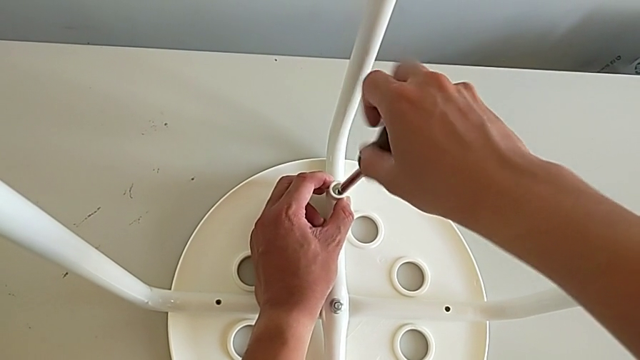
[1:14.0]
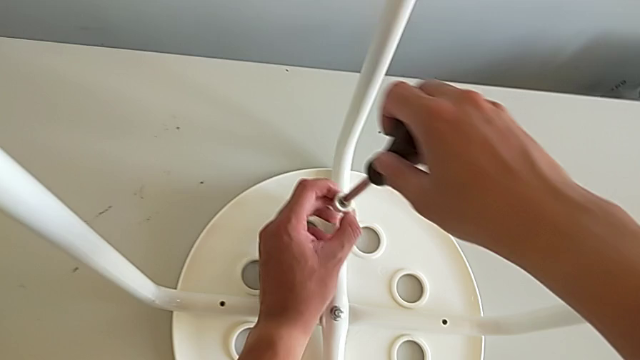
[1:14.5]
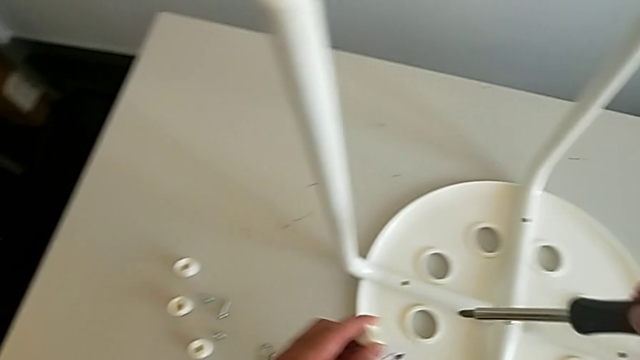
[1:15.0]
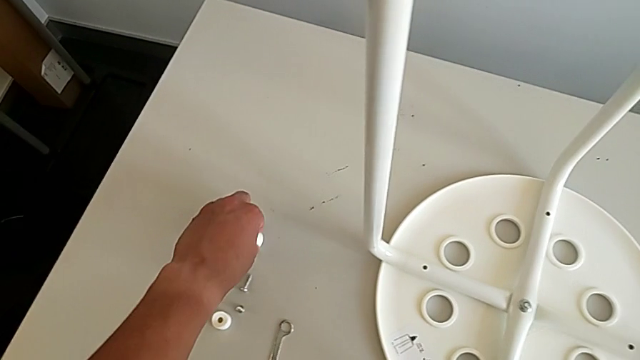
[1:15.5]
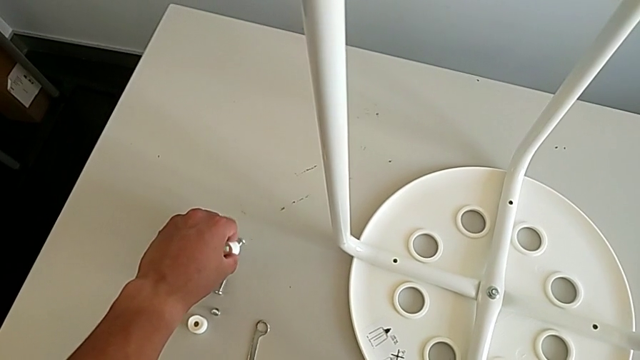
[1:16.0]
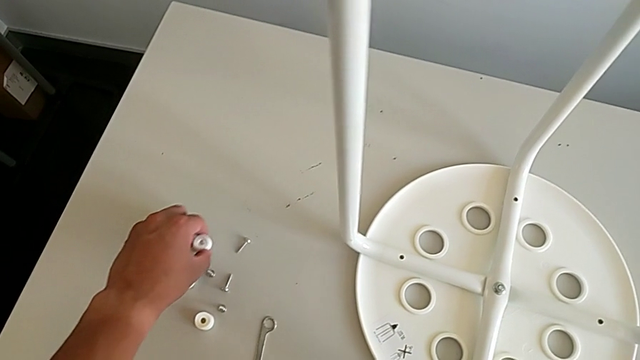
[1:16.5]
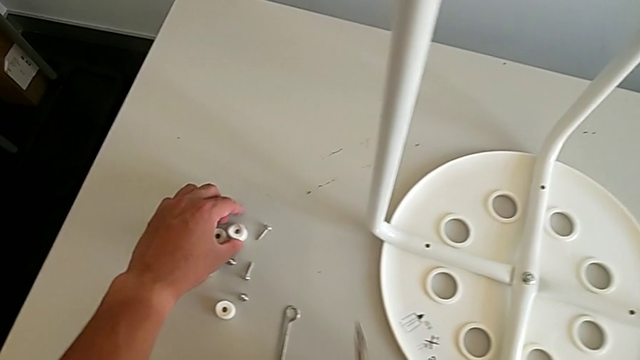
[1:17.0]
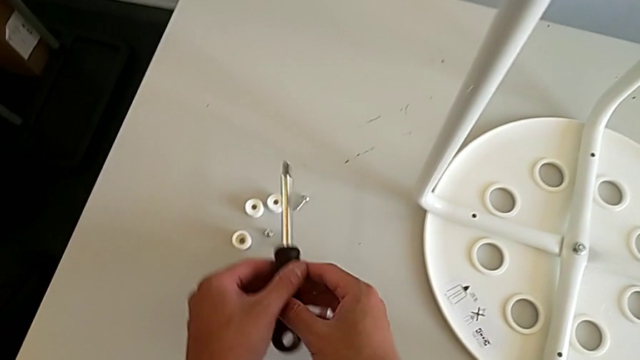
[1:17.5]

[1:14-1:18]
The camera wearer is unscrewing the fourth screw on the legs with the screwdriver. They place the third screw and place the screwdriver.

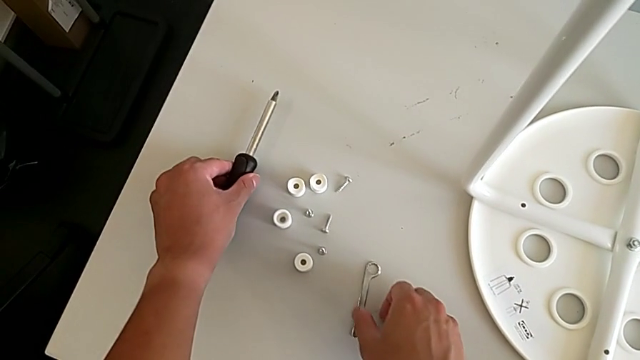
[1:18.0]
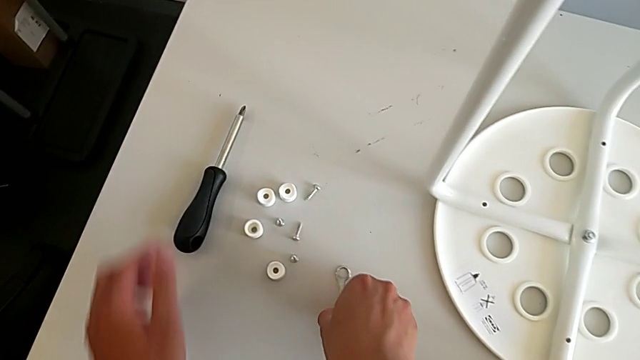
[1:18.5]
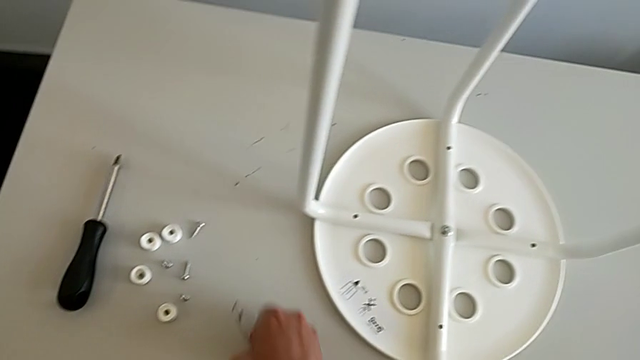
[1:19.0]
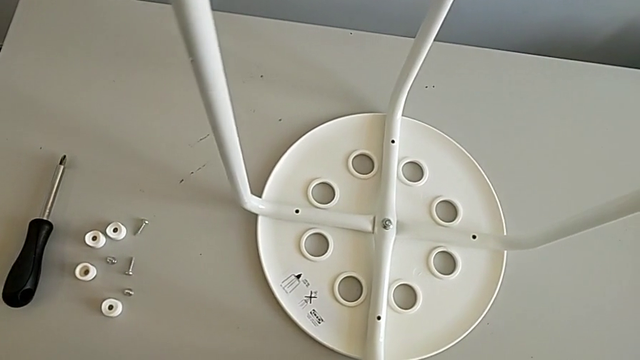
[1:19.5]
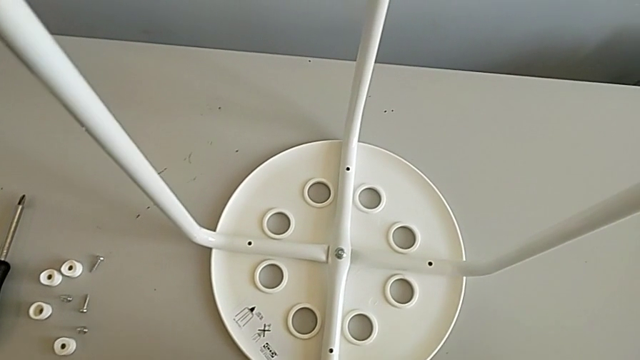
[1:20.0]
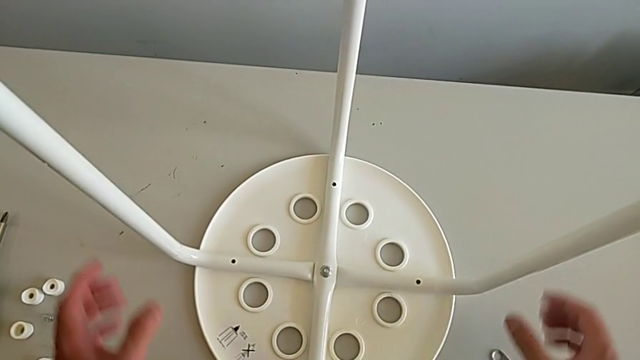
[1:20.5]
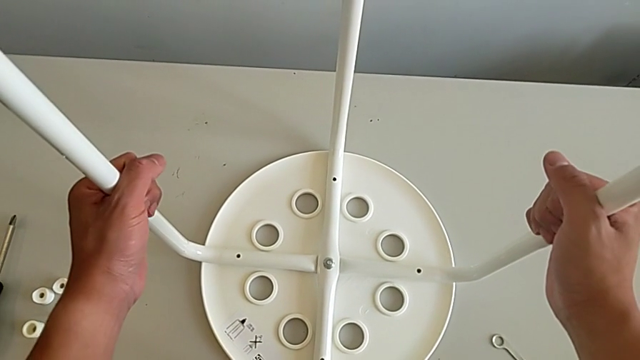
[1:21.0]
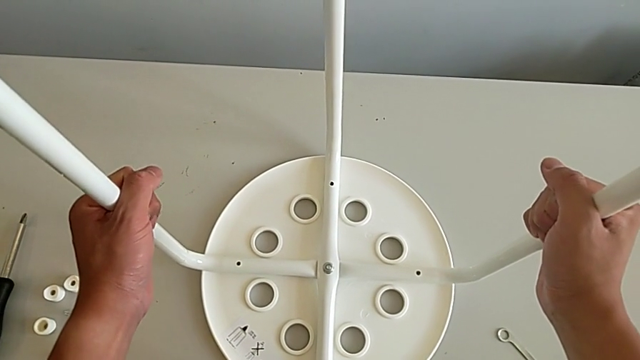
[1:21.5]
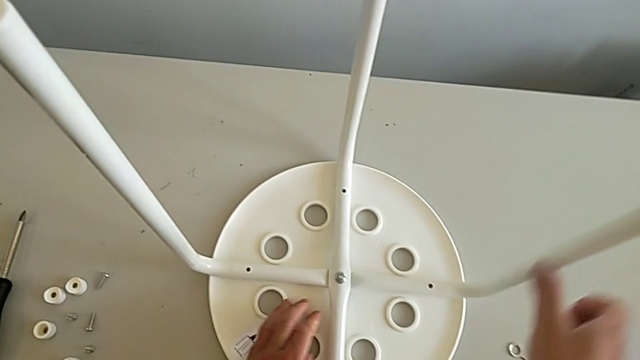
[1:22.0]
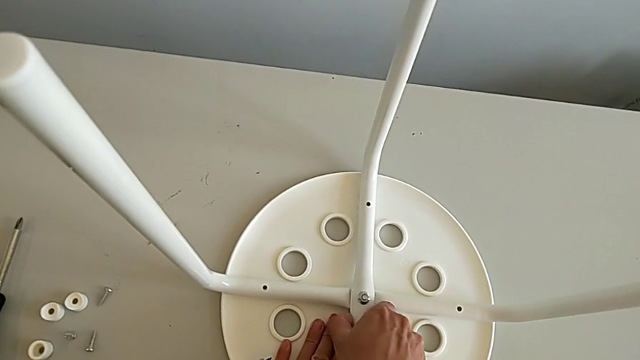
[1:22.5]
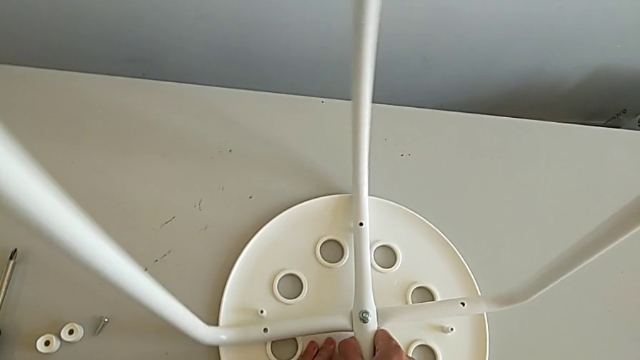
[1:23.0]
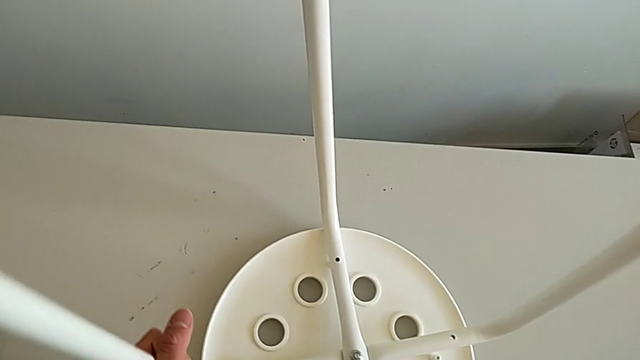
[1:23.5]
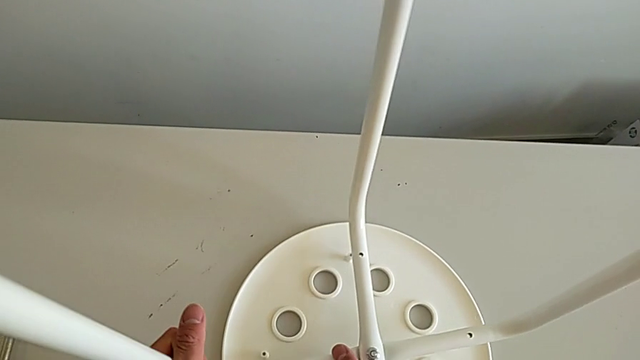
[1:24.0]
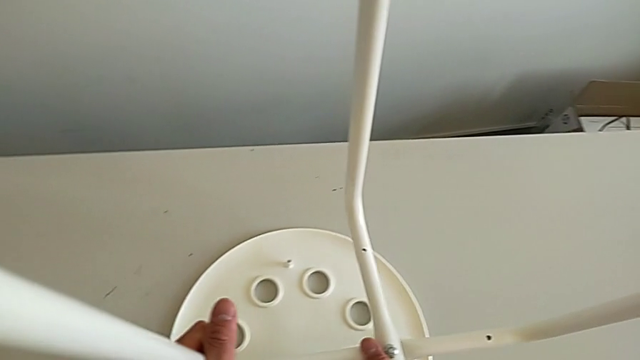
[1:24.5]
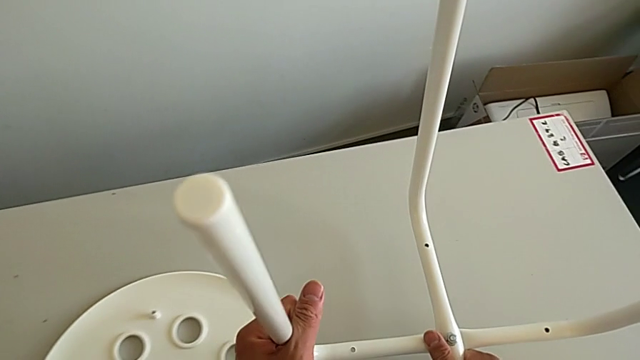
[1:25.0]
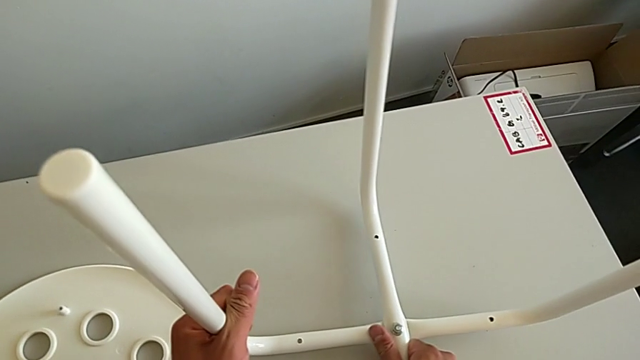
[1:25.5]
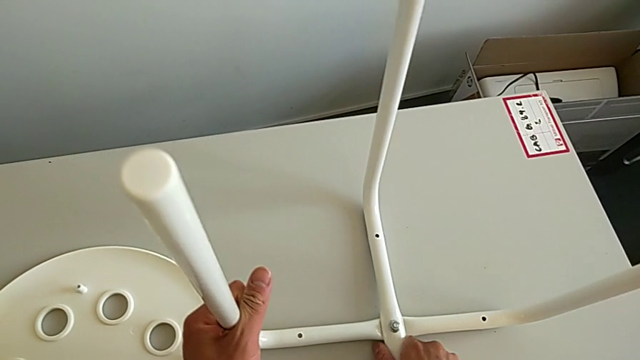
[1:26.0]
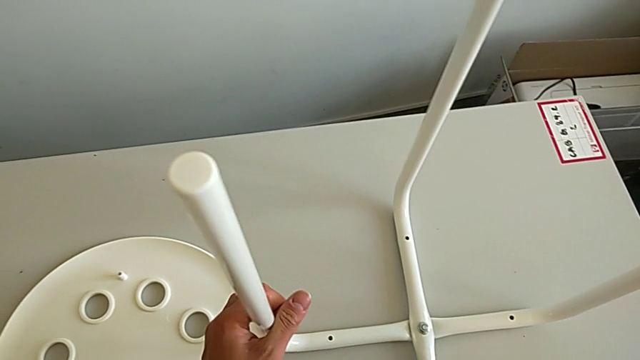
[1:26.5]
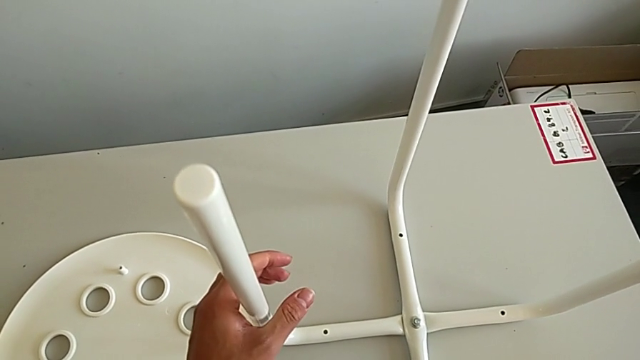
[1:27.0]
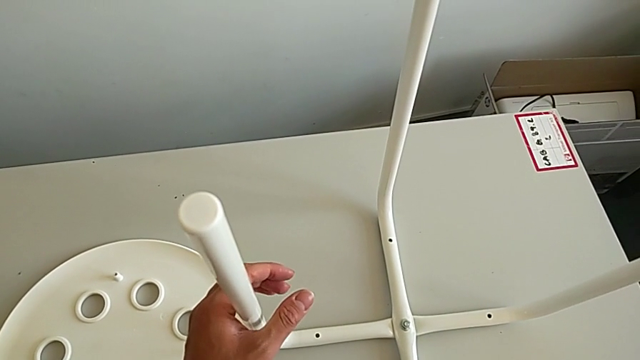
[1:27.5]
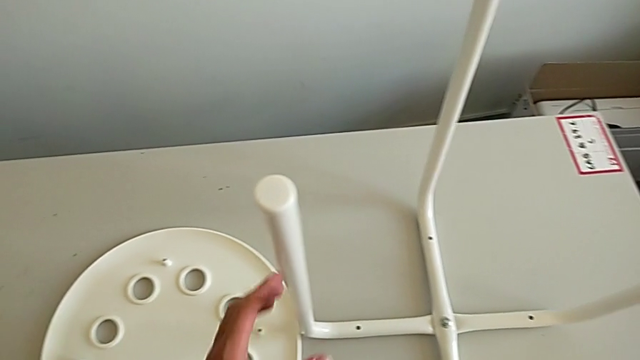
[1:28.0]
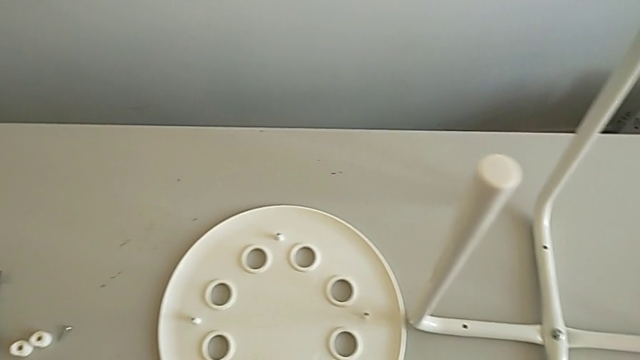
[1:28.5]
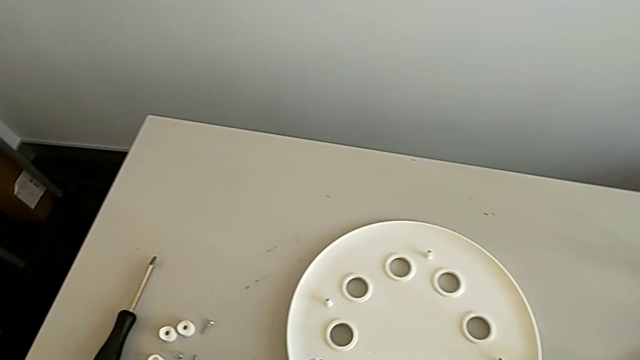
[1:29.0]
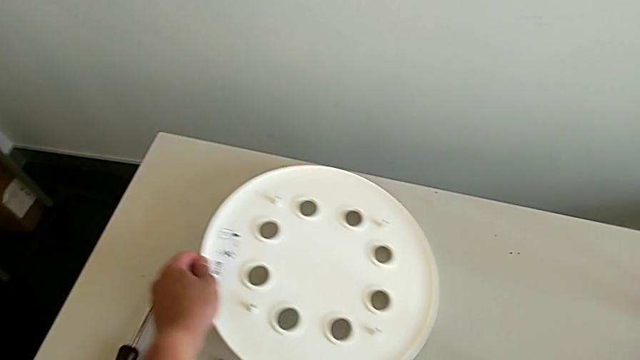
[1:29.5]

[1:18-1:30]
The camera wearer disassembles the legs from the seat. They align the hexagonal wrench, grab the leg, disassemble the seat, wrongly place the leg, putting the legs standing up to the roof, and place the seat.

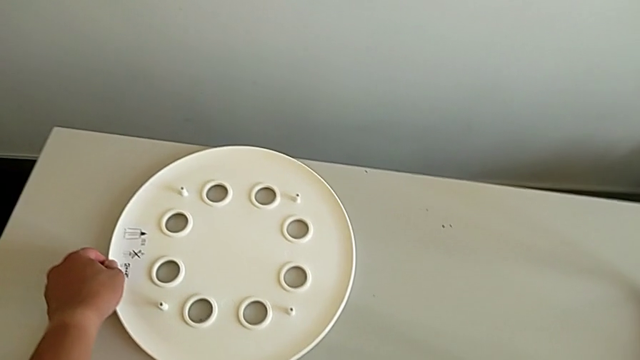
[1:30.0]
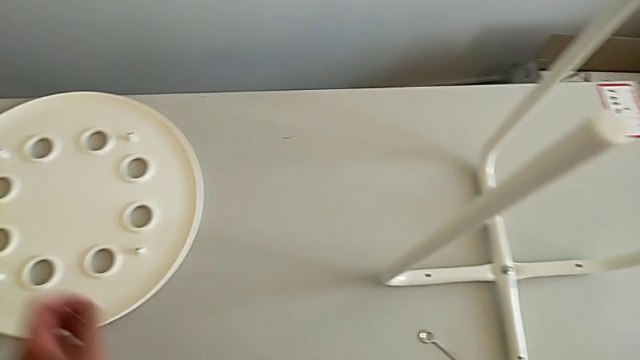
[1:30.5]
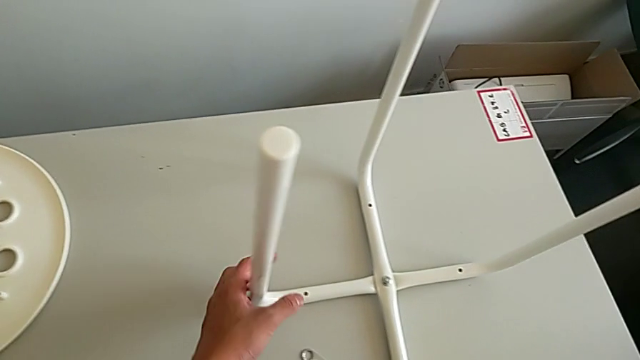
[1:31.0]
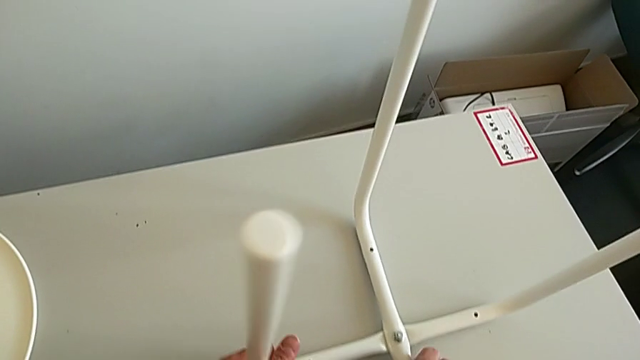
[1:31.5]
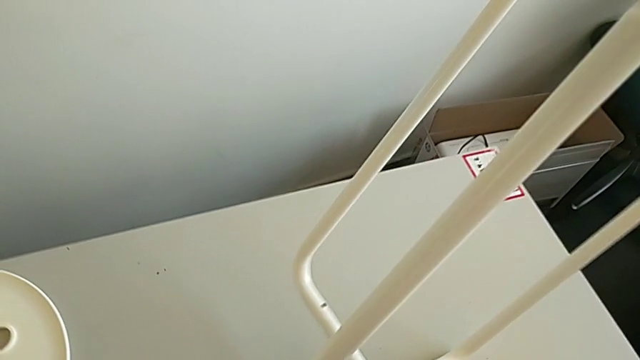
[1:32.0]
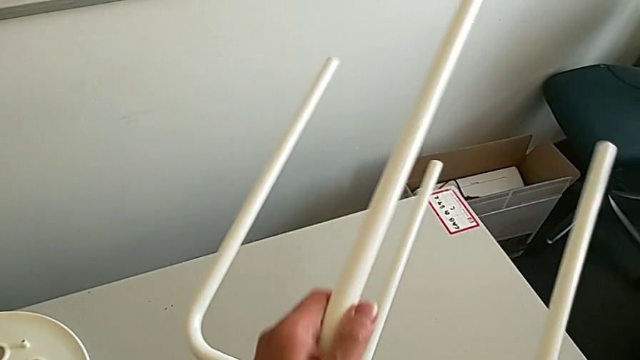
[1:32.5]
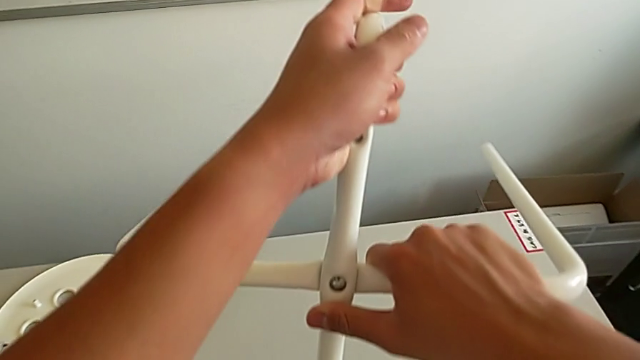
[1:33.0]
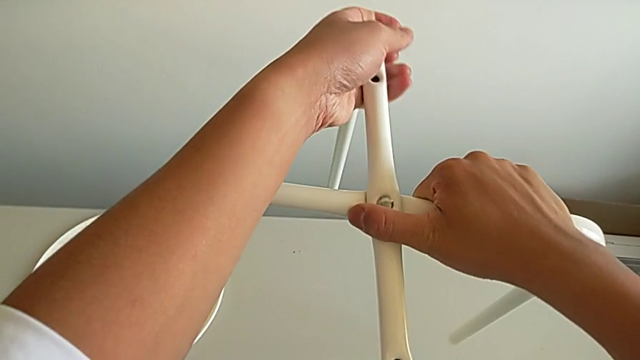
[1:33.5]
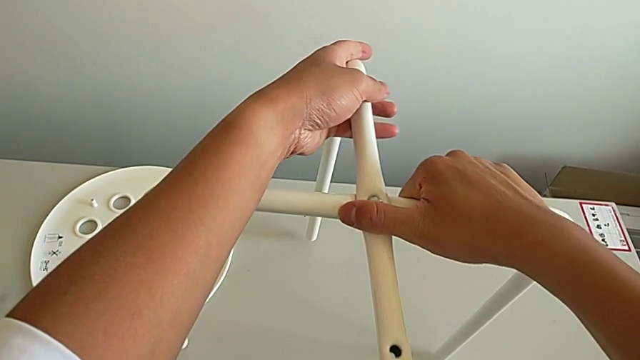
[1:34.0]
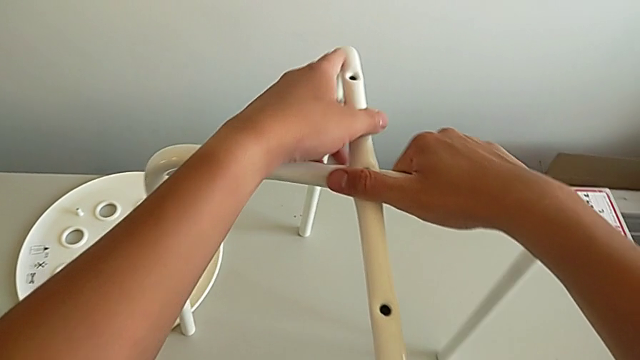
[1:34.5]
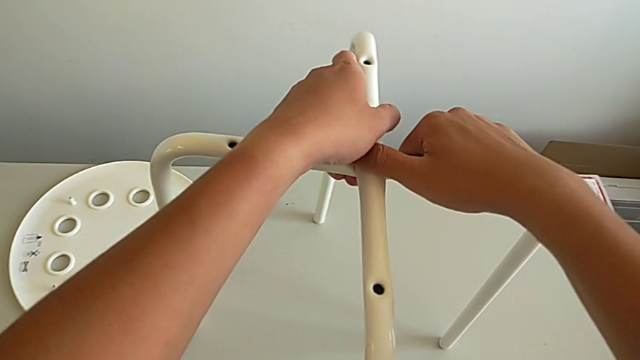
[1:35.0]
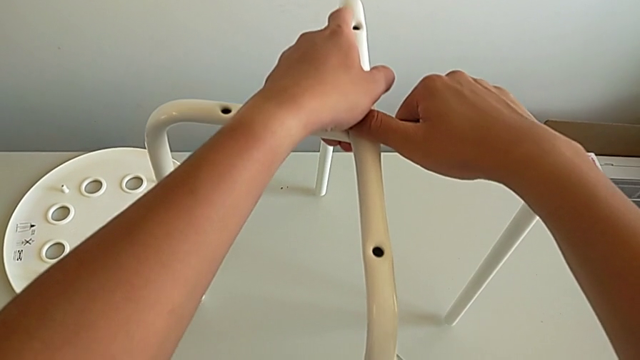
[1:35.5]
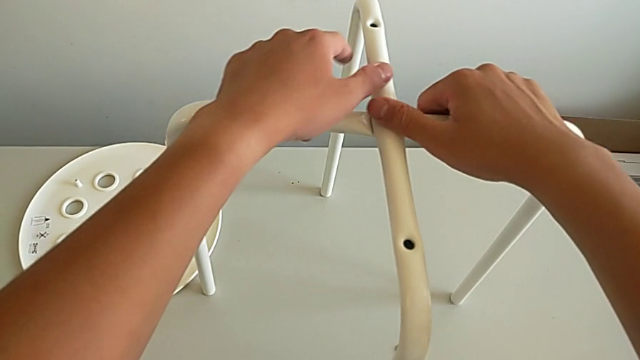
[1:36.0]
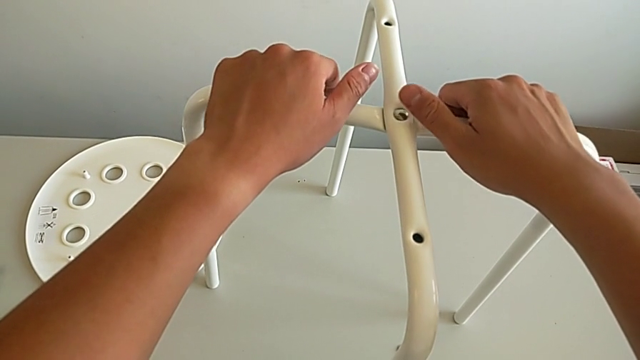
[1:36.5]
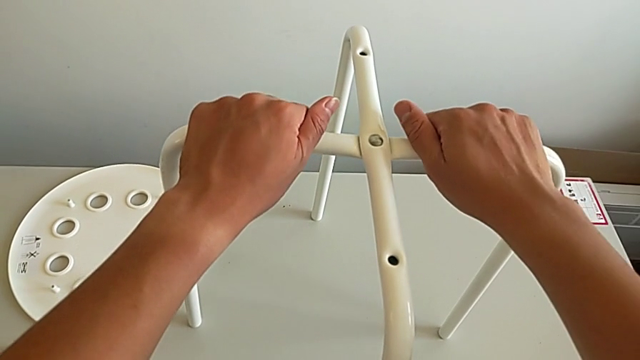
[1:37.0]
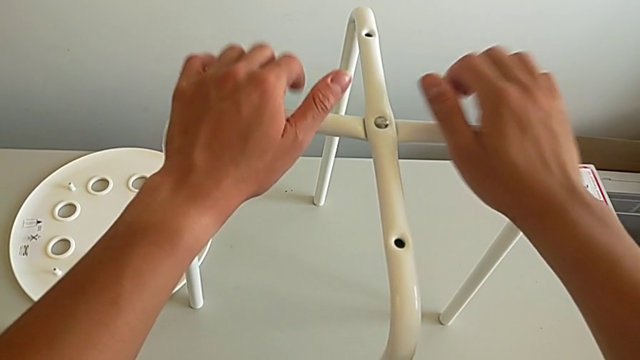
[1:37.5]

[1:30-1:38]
The camera wearer is unscrewing the middle hex nut with the wrench. They rotate the leg and place it.
